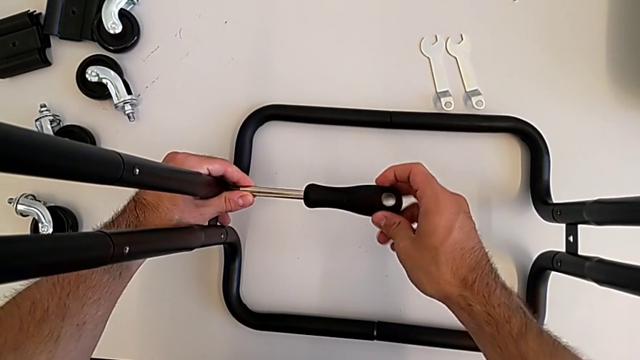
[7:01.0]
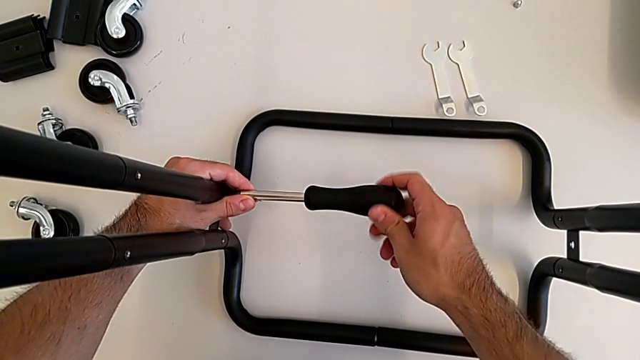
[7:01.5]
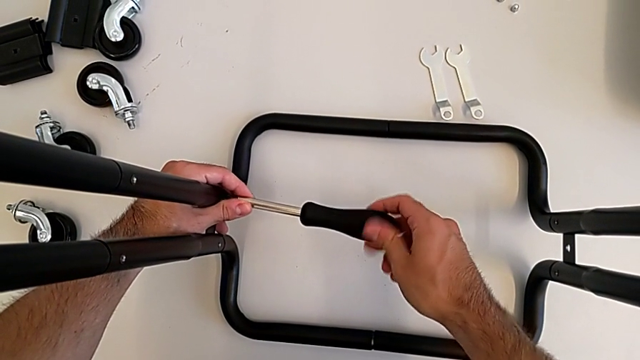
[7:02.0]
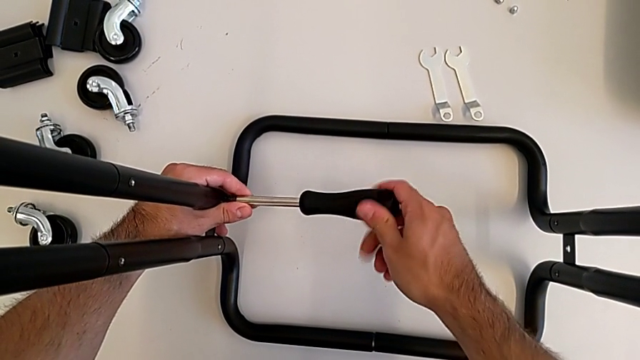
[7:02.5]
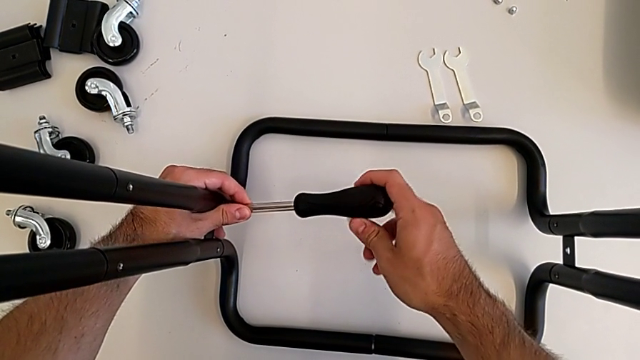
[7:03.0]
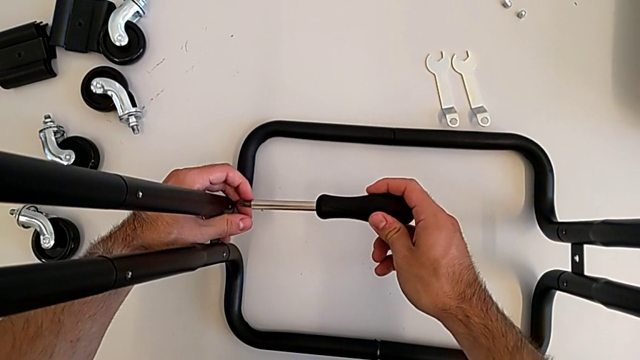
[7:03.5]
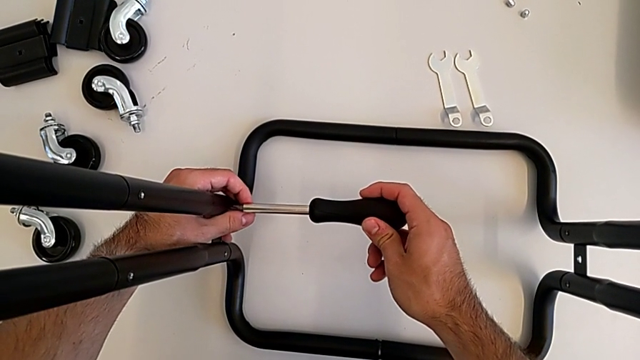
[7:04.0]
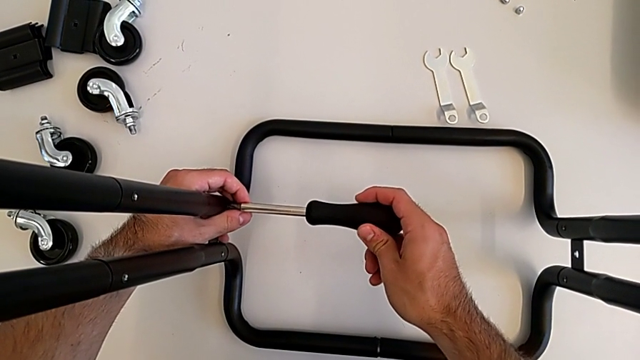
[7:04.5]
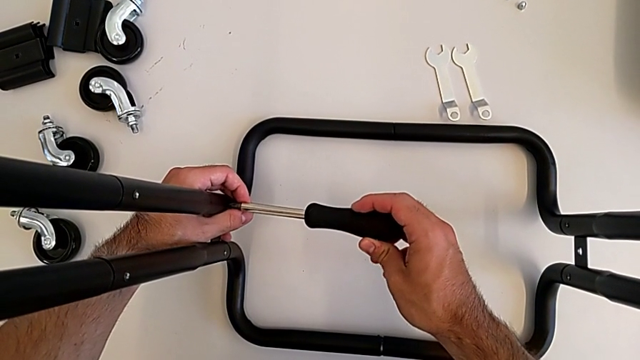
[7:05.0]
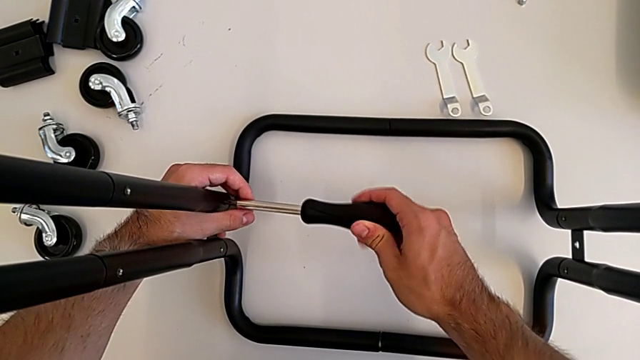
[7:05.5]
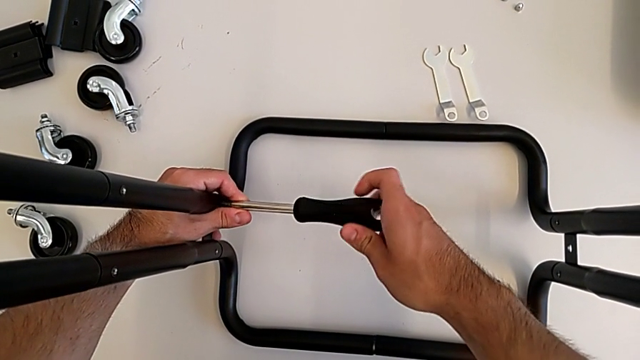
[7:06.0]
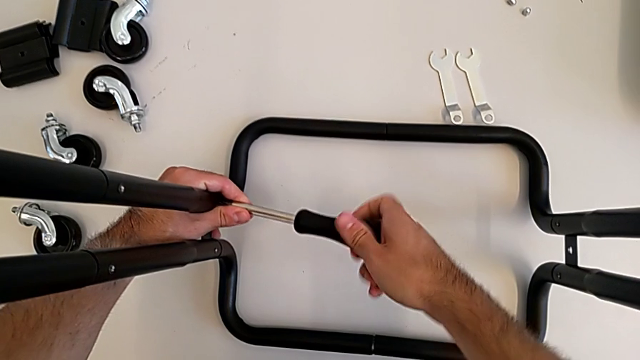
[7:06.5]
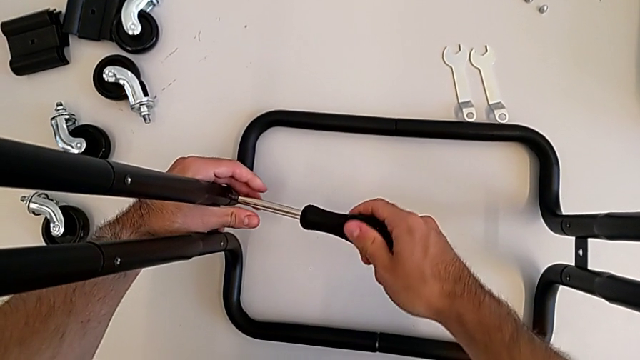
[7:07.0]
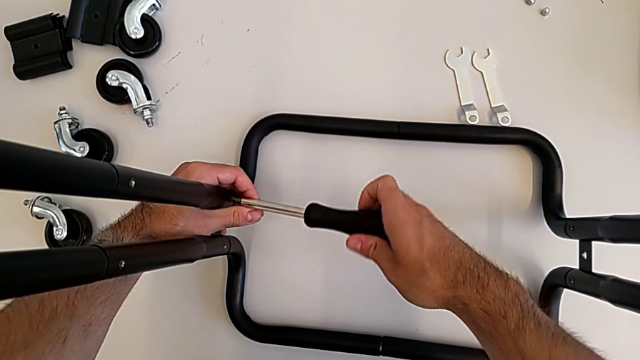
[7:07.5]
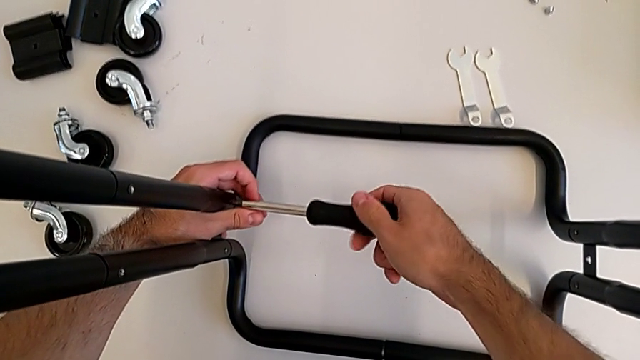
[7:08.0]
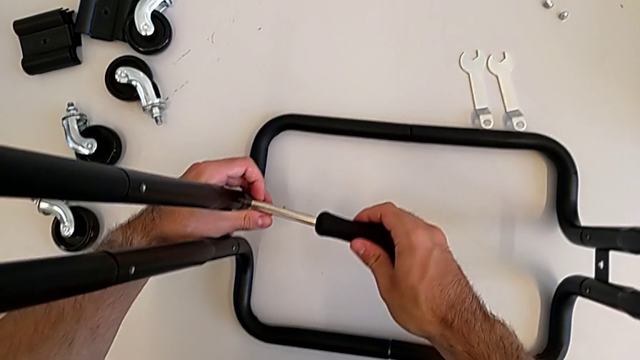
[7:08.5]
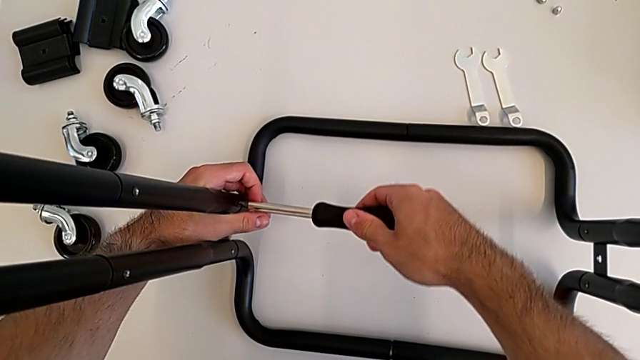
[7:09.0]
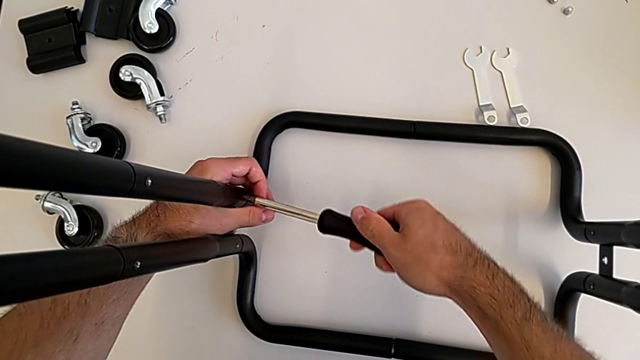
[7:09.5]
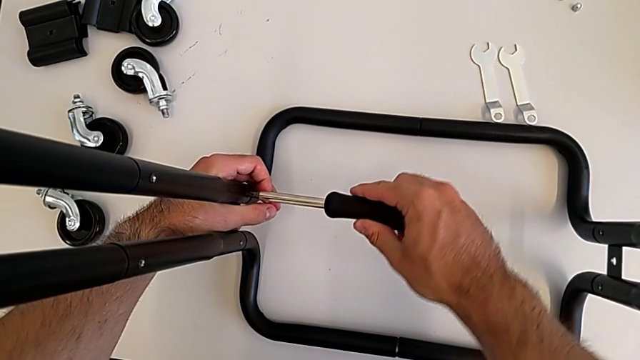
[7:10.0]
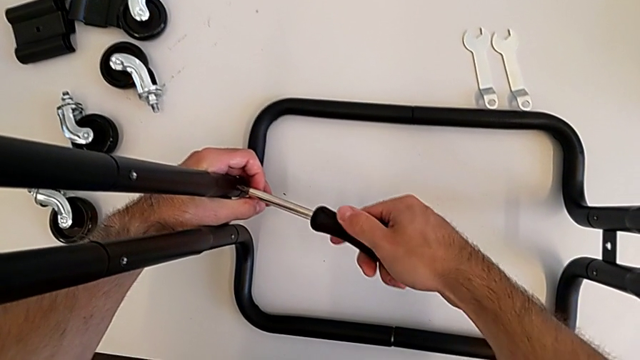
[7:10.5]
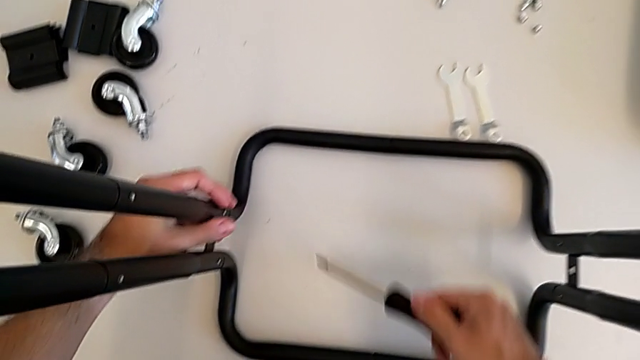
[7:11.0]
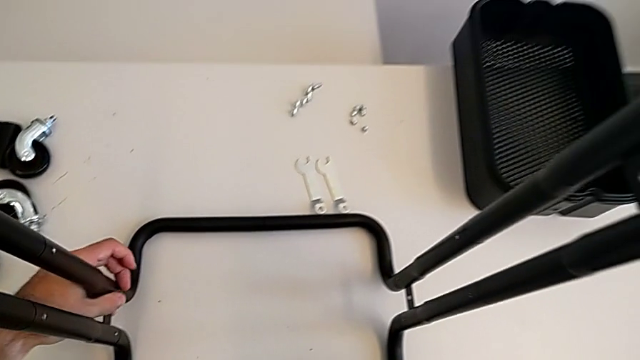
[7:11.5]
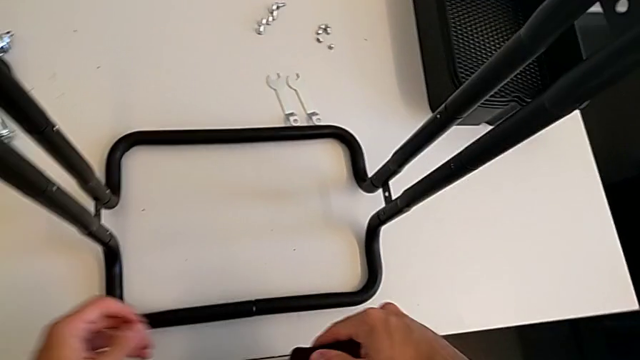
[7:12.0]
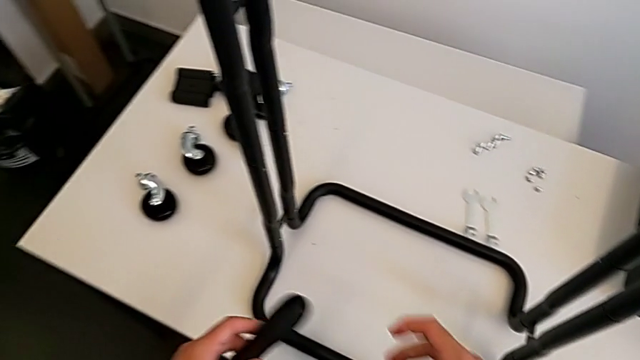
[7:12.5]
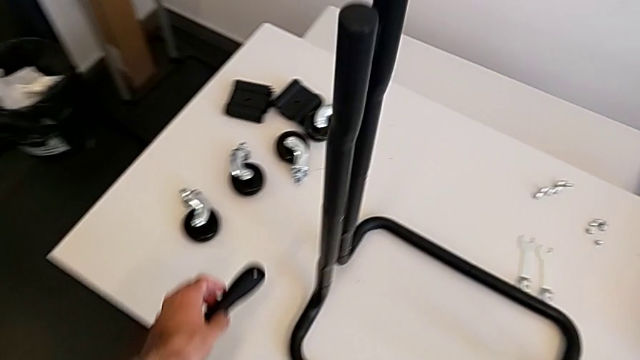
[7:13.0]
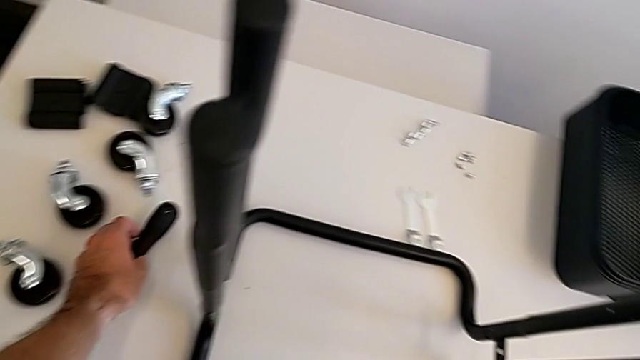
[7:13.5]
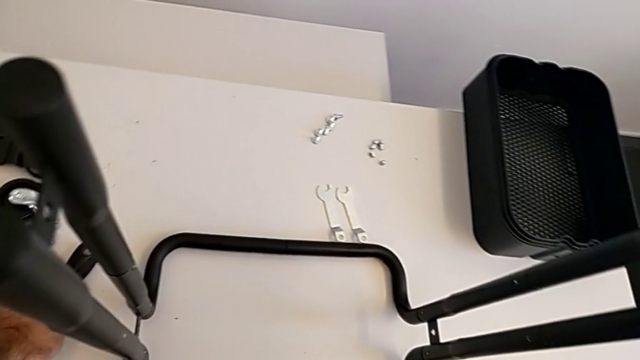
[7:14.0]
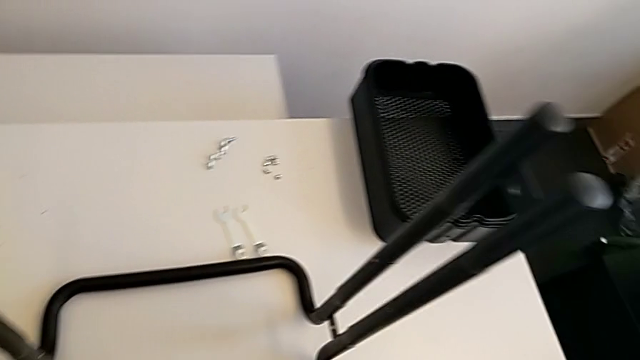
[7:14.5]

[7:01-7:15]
The camera wearer is screwing the two side half frames. They keep screwing the frame and place the screwdriver.

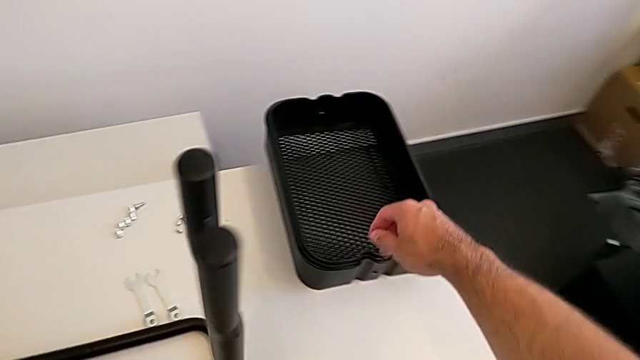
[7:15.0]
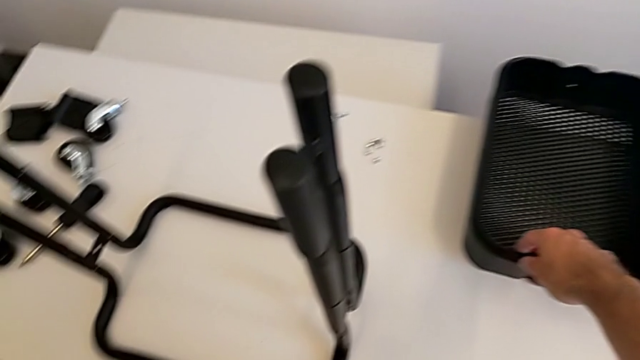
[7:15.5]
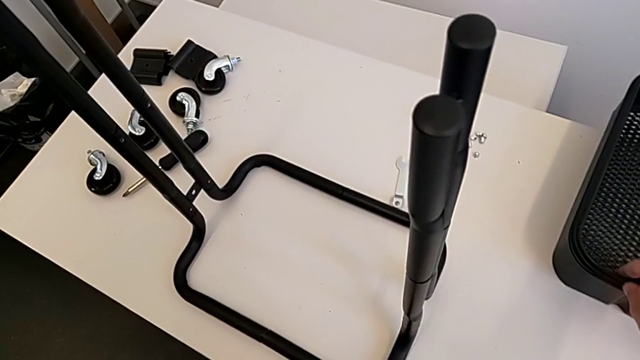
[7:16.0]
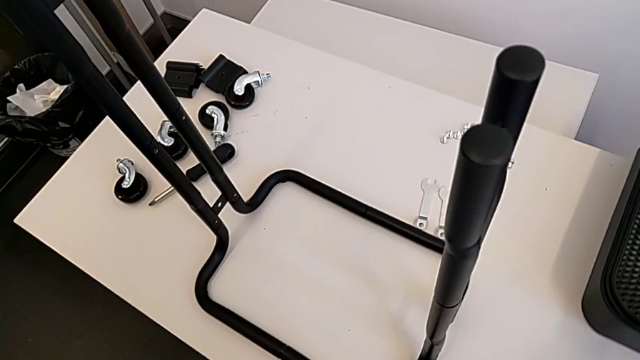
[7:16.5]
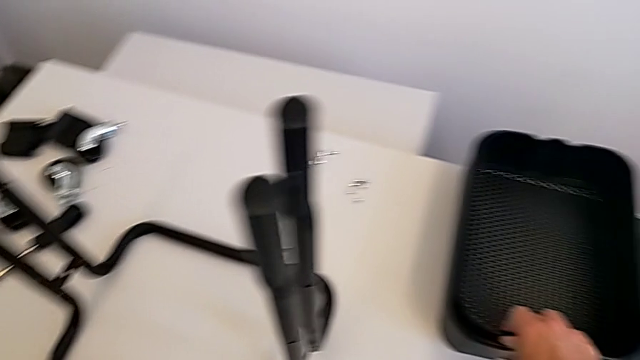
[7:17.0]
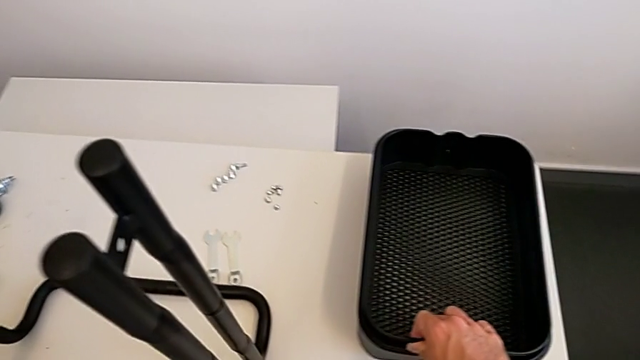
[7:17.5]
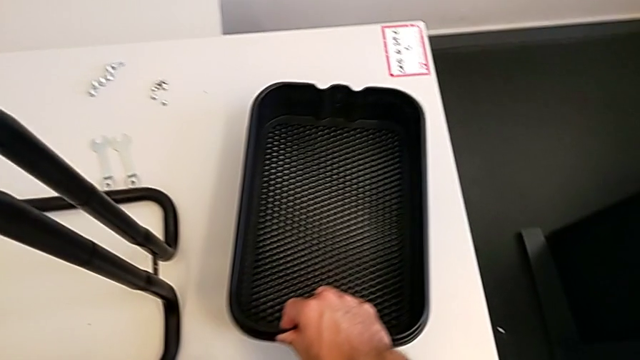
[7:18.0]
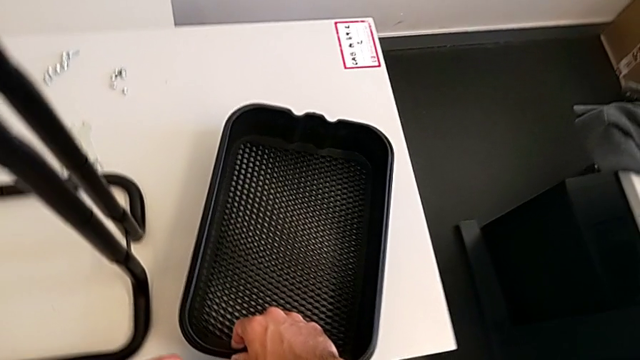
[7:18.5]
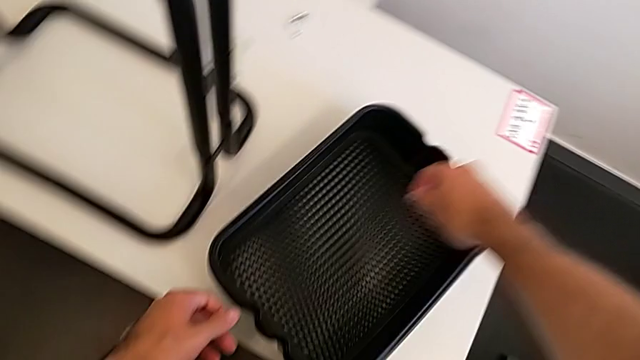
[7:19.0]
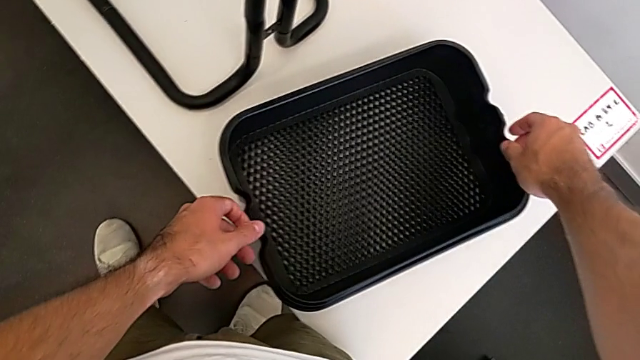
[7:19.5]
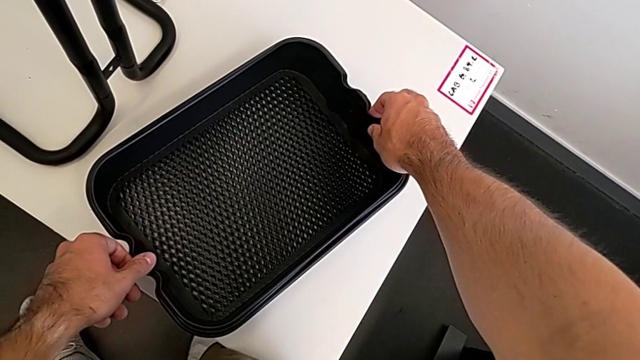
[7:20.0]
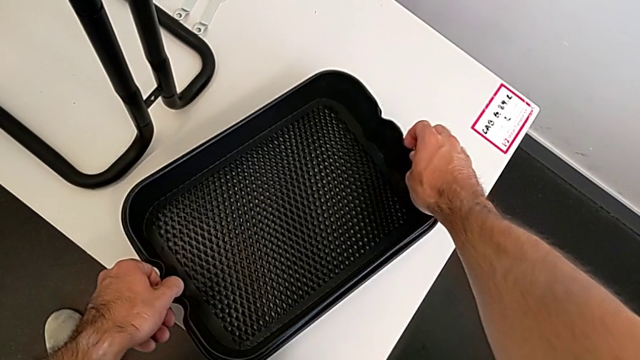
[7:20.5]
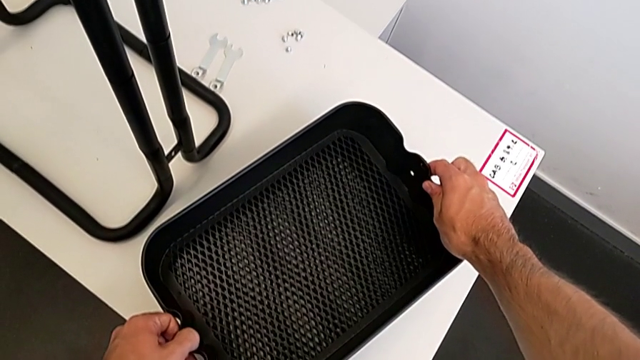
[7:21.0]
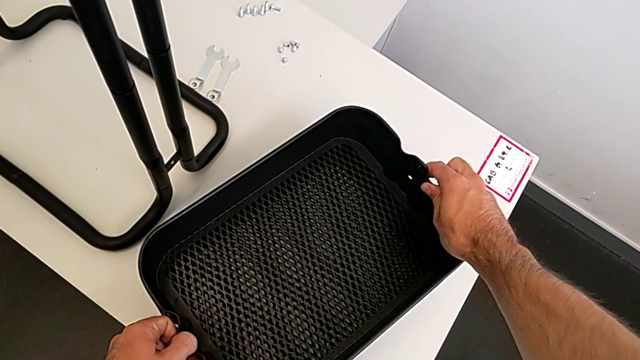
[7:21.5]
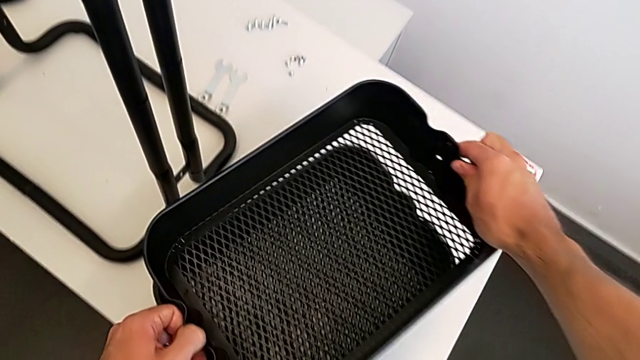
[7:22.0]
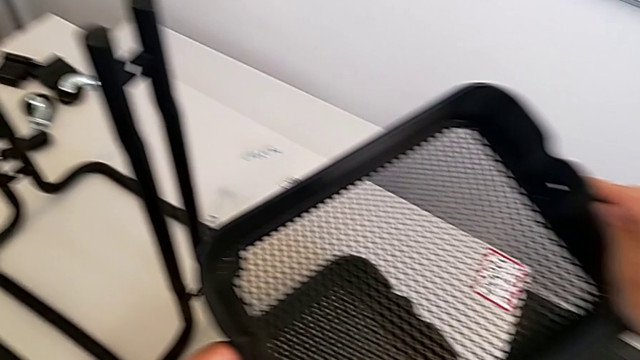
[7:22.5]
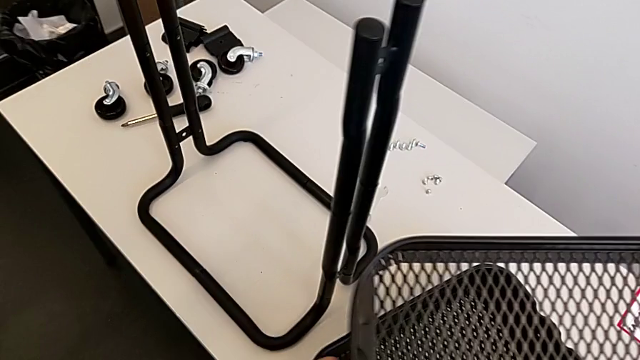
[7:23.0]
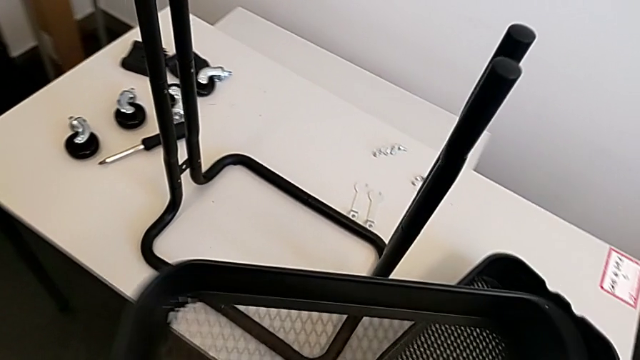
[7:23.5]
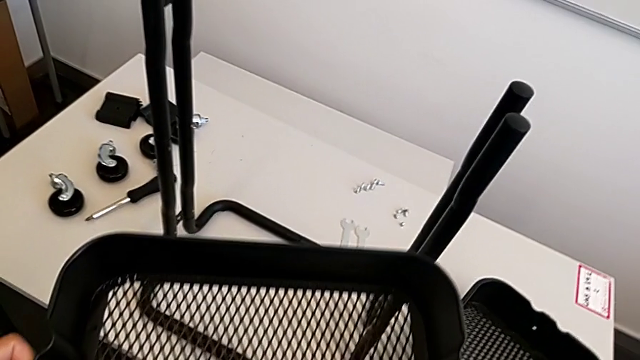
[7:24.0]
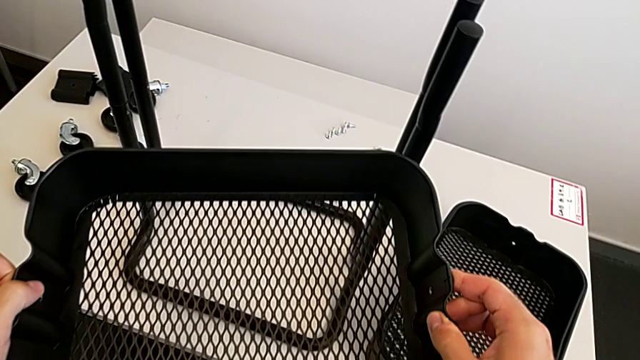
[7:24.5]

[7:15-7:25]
The camera wearer is placing the bottom grid tray into the frame. They grab the grid tray and wrongly grab the top grid tray.
